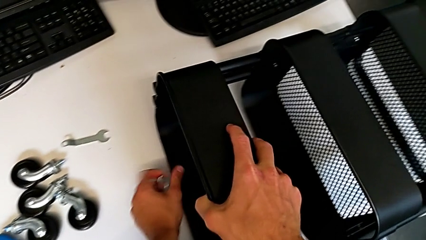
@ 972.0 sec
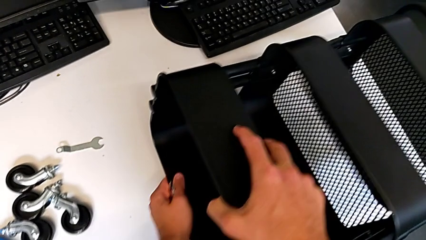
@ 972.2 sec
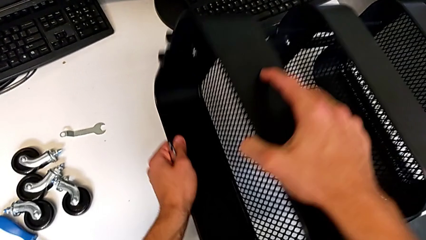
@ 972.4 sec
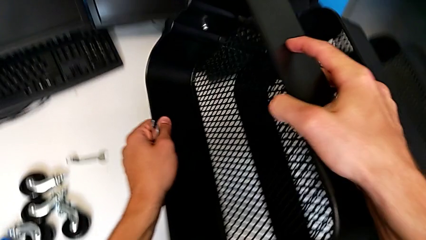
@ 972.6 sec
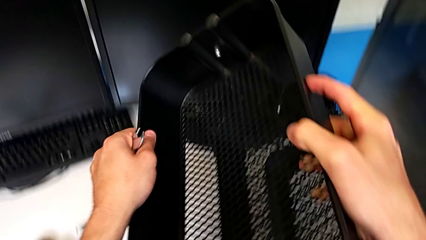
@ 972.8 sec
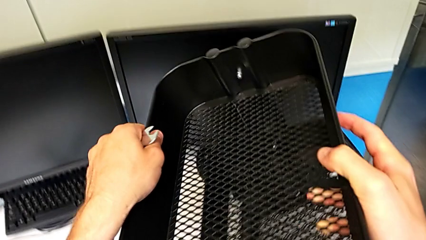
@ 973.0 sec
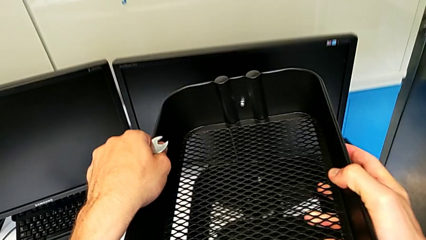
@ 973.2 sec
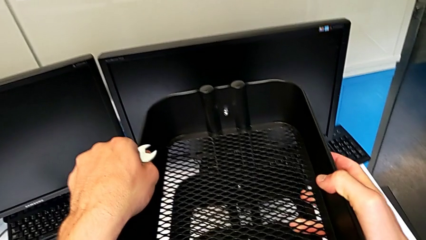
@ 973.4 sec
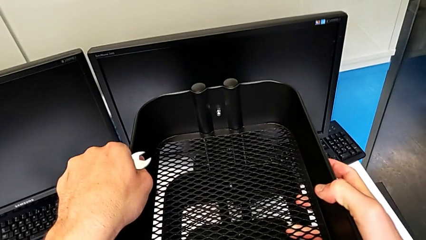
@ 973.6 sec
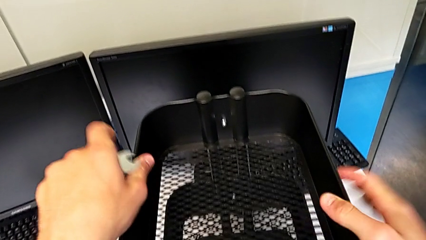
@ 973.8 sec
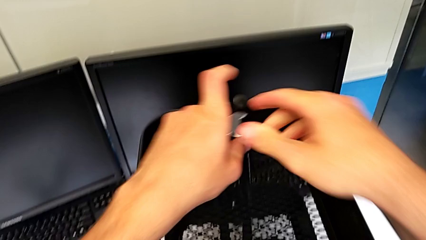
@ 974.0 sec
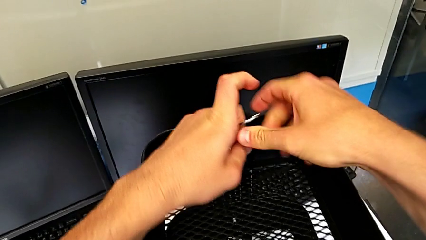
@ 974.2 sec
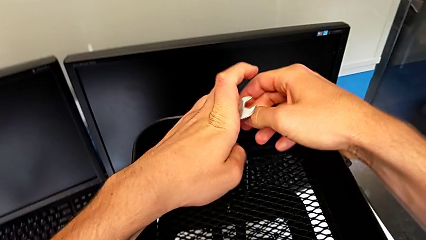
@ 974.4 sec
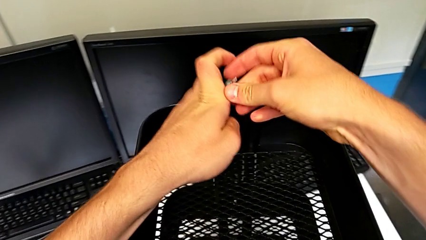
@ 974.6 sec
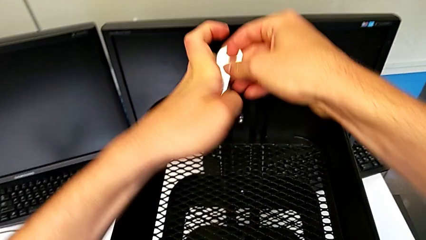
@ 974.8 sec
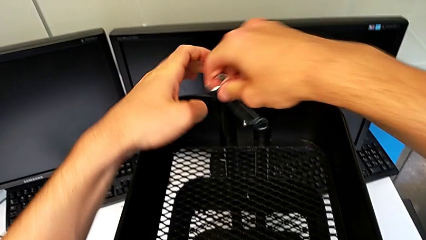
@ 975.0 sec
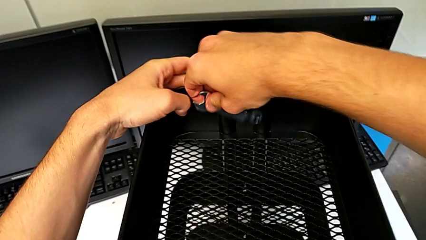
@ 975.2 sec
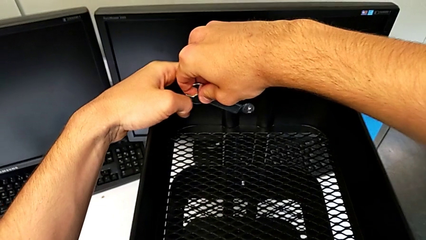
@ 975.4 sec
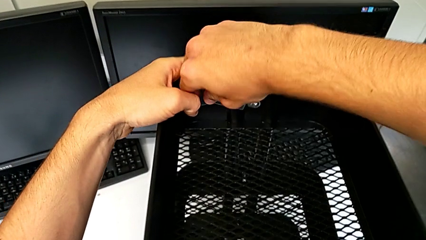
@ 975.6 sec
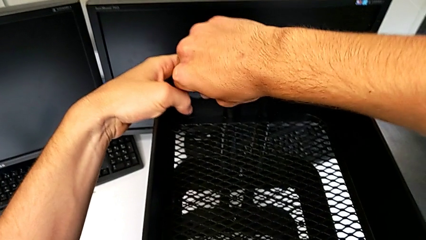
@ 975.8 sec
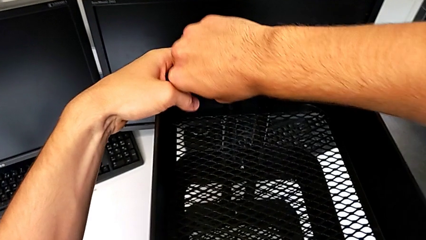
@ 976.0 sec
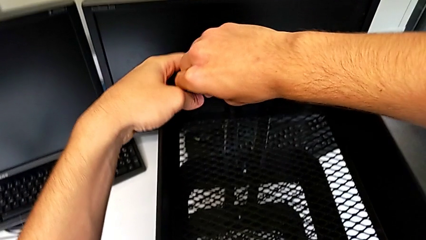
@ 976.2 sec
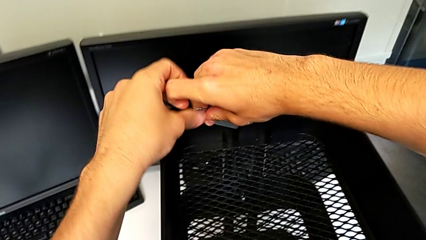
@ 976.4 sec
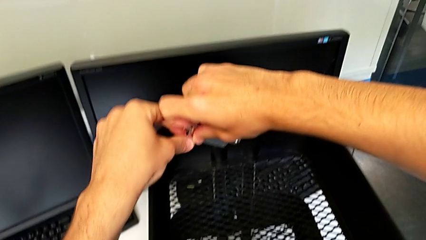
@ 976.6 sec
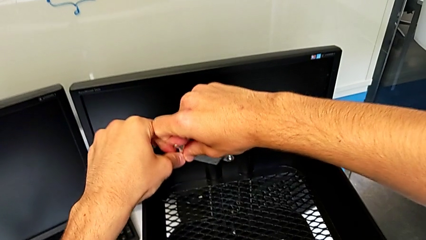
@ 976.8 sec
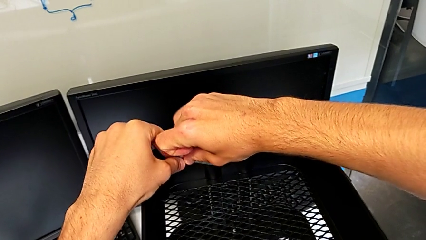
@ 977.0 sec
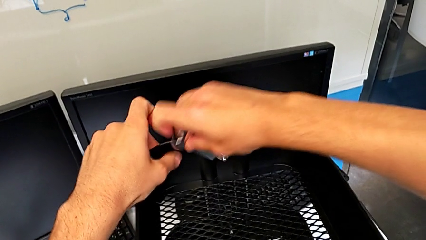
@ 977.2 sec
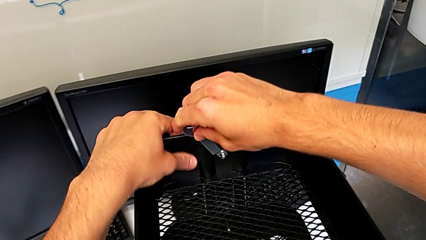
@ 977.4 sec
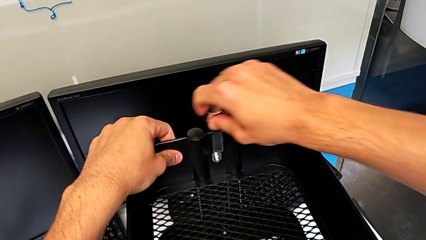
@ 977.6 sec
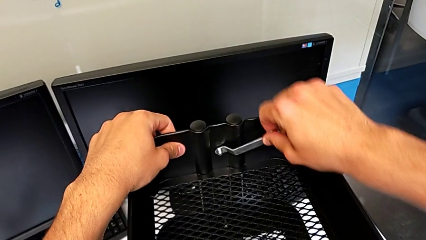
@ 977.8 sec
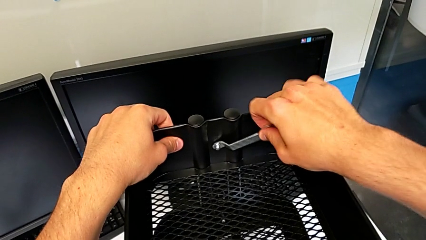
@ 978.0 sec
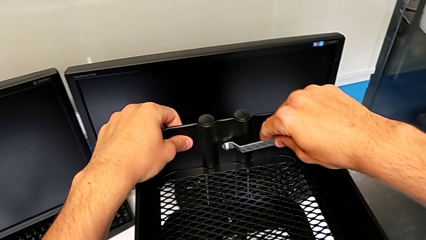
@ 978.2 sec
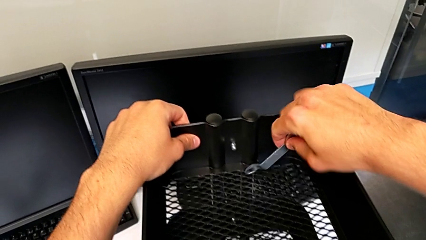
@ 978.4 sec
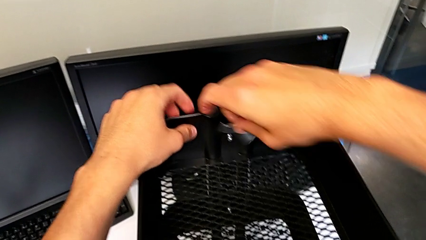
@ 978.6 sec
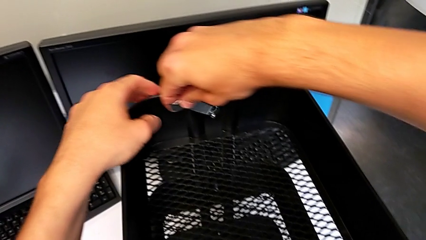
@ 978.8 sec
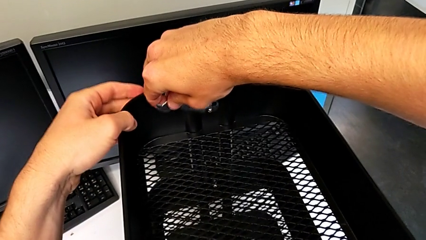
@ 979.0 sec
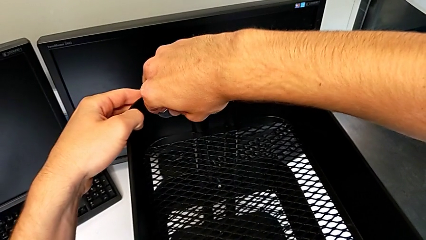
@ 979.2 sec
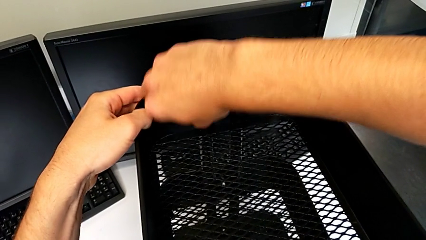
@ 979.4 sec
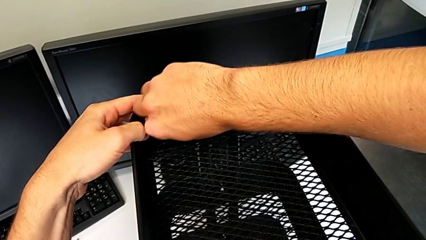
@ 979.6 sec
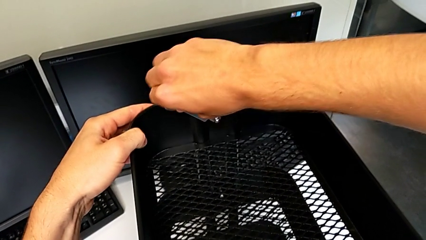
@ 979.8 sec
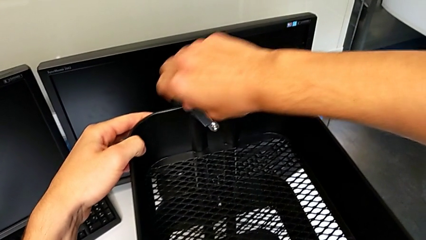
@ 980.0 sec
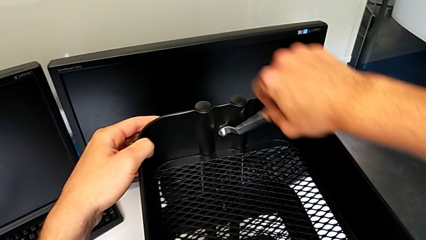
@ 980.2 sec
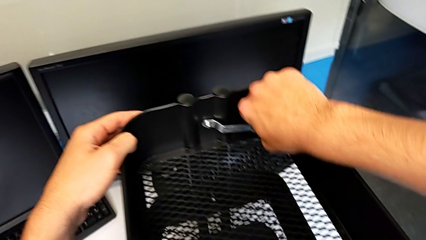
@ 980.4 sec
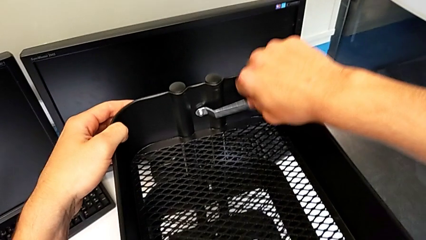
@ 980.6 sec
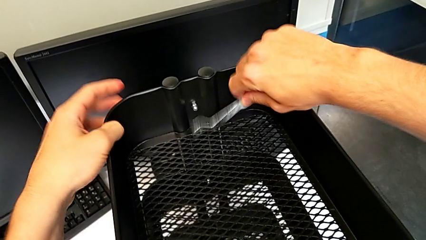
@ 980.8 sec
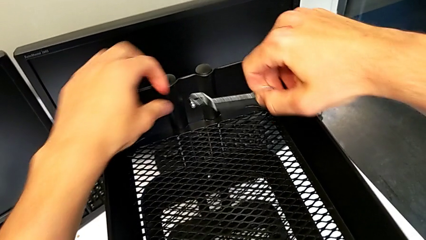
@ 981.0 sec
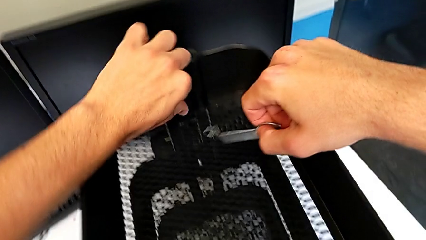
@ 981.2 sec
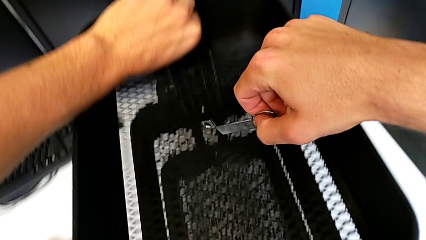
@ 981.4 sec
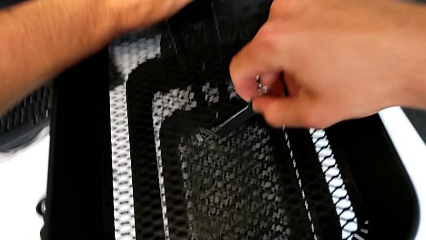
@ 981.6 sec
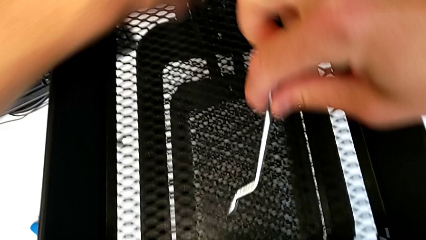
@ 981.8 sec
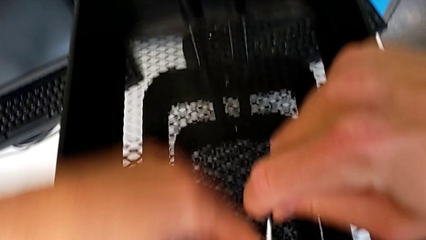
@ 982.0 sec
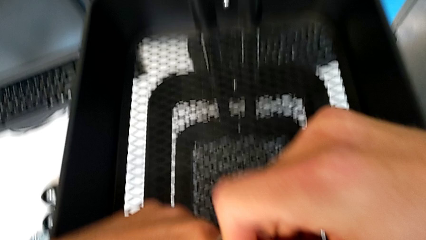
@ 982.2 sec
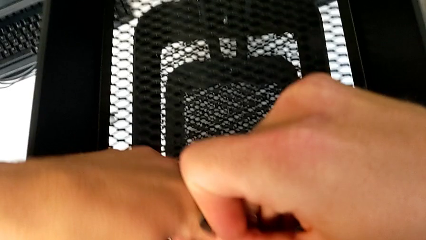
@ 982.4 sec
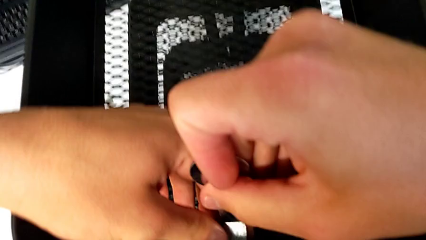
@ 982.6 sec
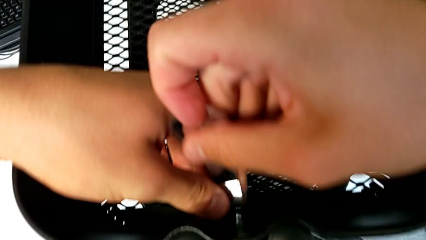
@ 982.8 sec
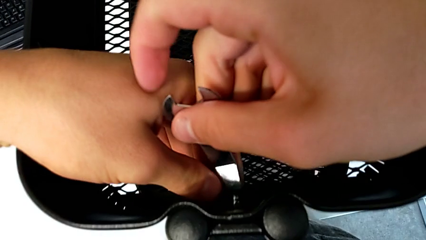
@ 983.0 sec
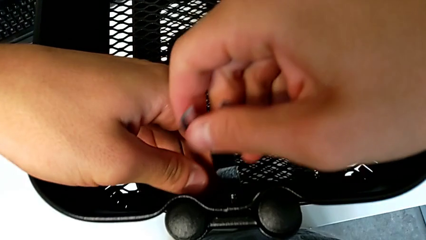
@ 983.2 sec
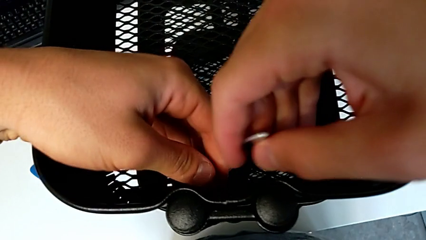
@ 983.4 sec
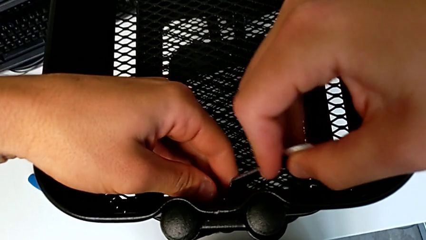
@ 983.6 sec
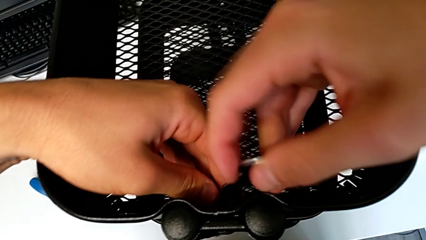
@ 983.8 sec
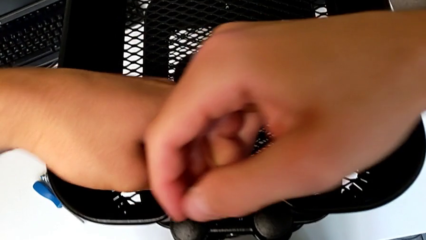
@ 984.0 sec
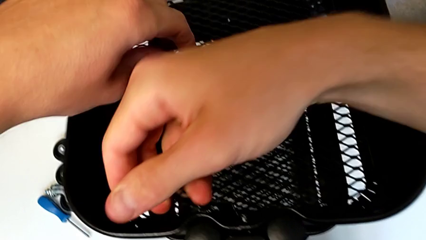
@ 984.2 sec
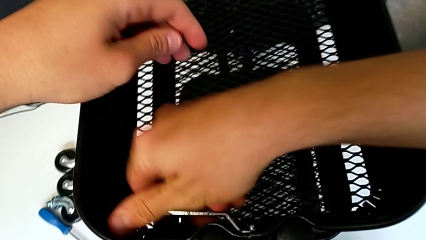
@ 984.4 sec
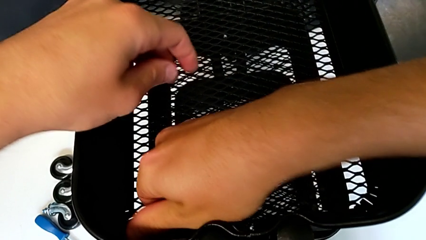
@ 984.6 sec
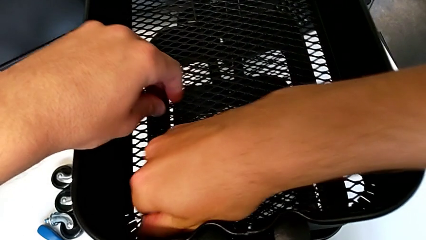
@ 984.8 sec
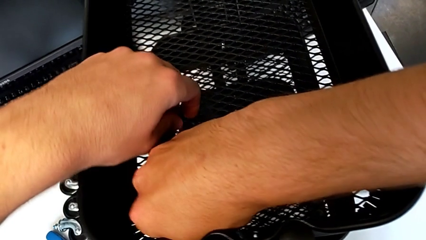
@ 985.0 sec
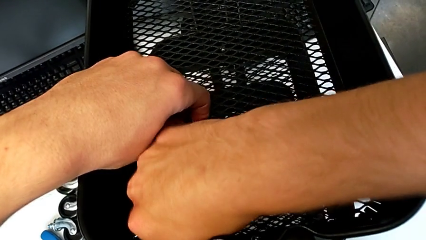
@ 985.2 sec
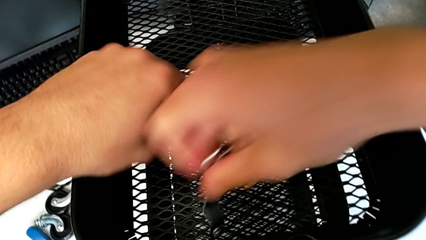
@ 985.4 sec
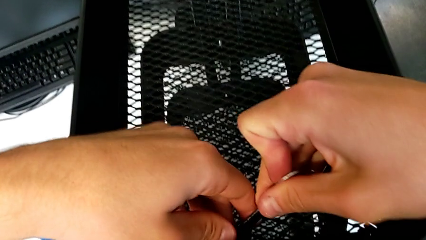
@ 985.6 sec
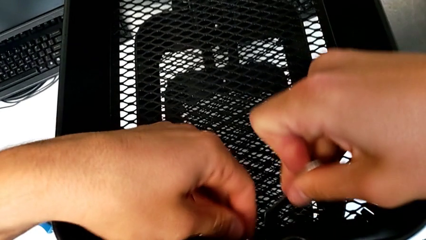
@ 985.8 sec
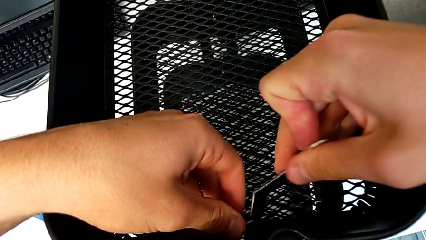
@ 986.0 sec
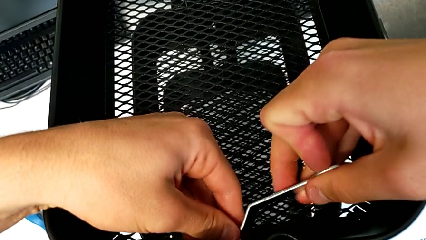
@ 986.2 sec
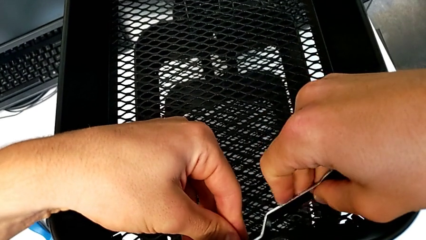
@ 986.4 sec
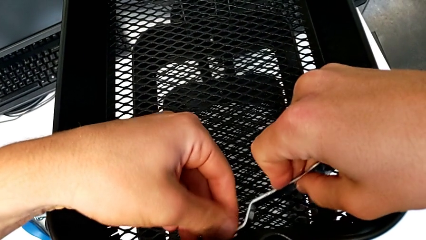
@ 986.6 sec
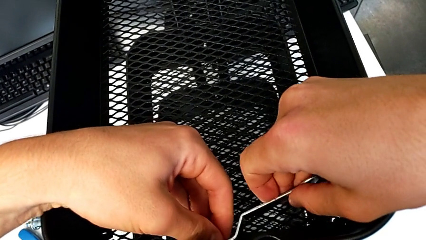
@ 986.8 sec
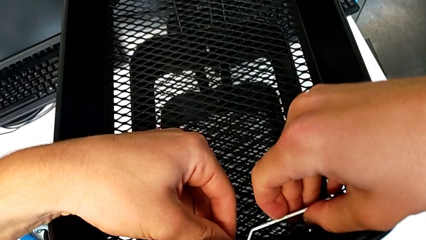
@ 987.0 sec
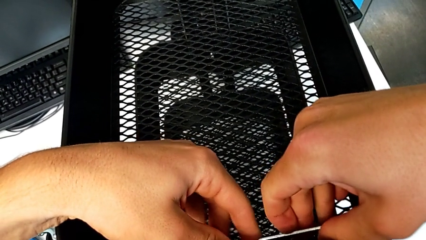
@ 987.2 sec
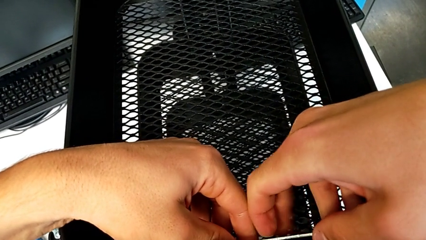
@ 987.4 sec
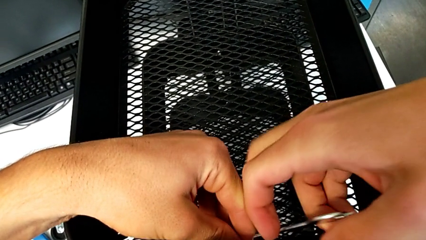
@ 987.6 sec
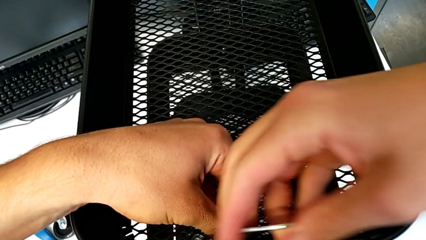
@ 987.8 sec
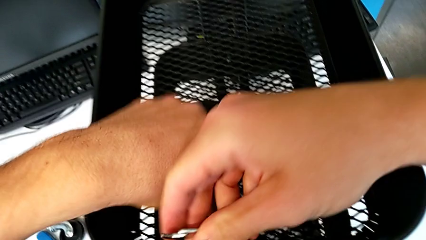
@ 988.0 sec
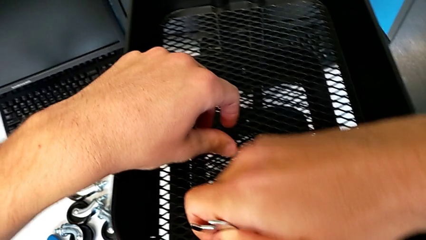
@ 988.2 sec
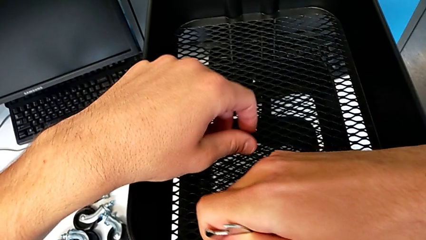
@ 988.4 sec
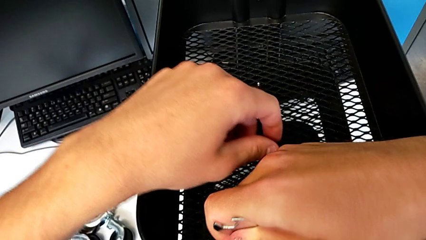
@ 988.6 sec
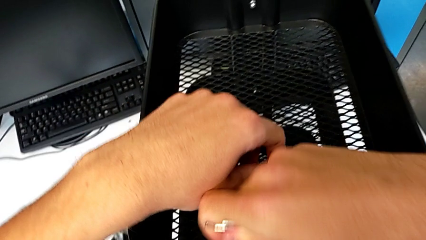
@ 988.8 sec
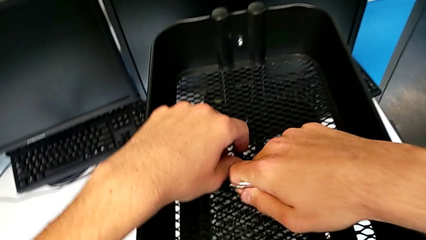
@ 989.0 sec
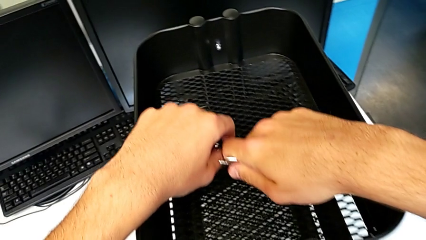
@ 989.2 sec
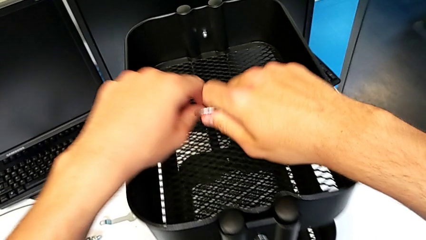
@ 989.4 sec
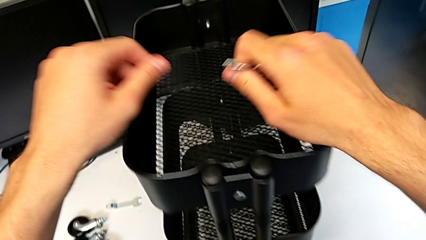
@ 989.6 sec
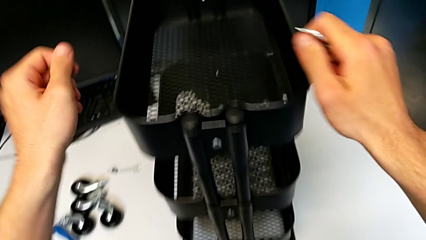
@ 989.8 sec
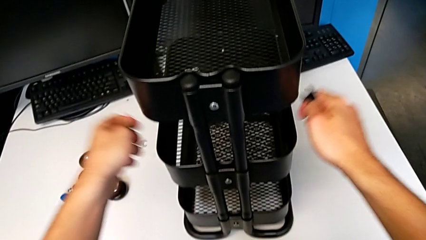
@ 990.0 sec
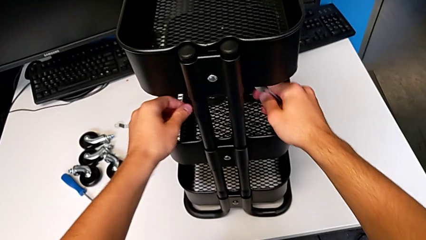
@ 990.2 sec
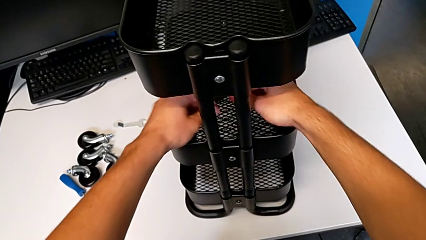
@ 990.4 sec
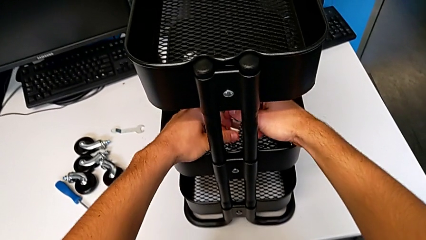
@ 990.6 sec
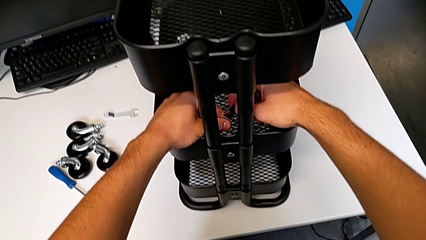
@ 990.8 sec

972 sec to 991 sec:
The camera wearer is screwing the middle tray of the furniture. They rotate the utility cart, place it, insert the hexagonal wrench, screw the hex nut, withdraw the hexagonal wrench, insert it, screw the hex nut, withdraw the hexagonal wrench, approach the hex nut, insert the hexagonal wrench, screw the hex nut, withdraw the hexagonal wrench, insert it, screw the hex nut, withdraw the hexagonal wrench and approach the utility cart.
